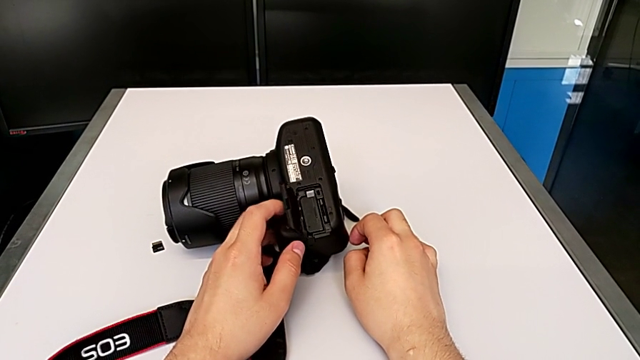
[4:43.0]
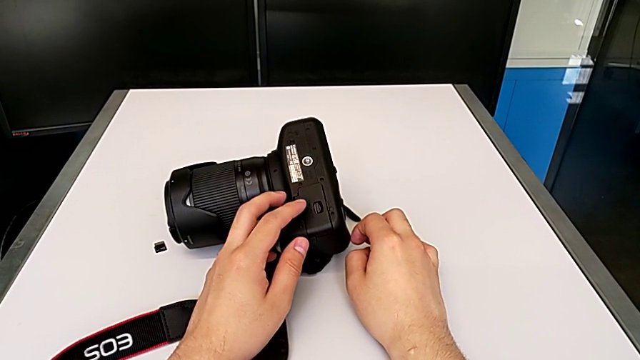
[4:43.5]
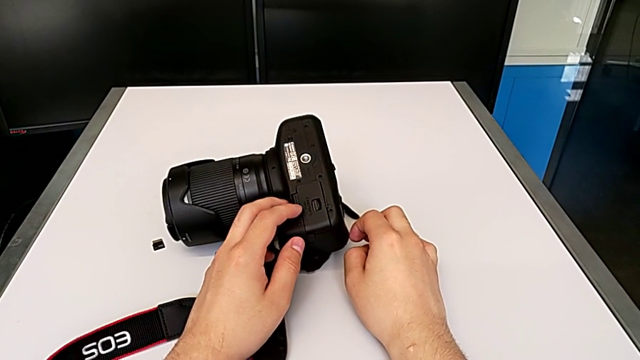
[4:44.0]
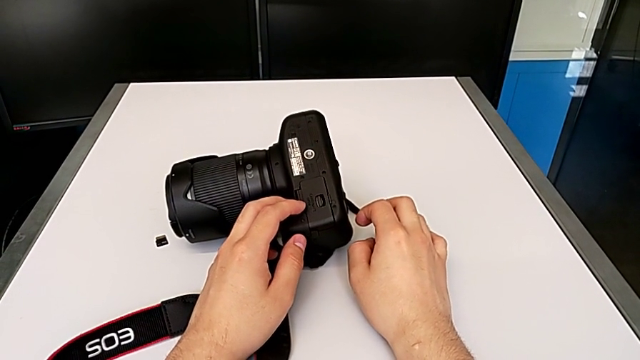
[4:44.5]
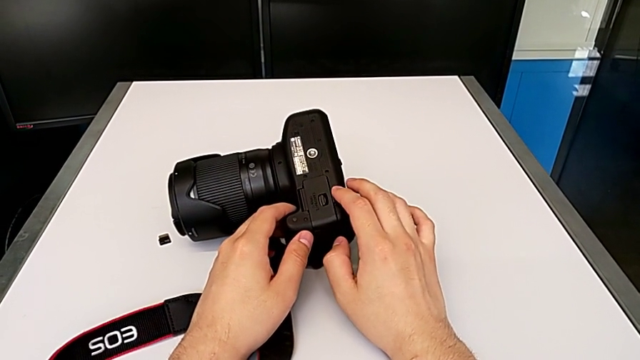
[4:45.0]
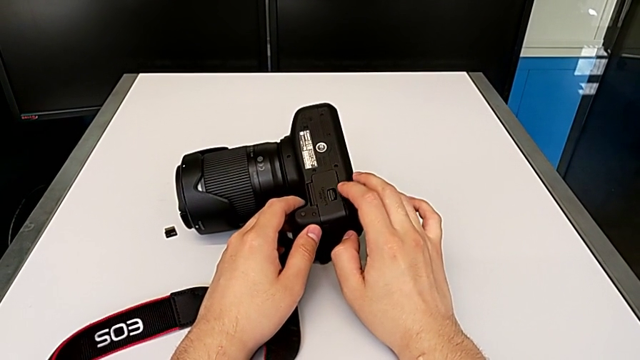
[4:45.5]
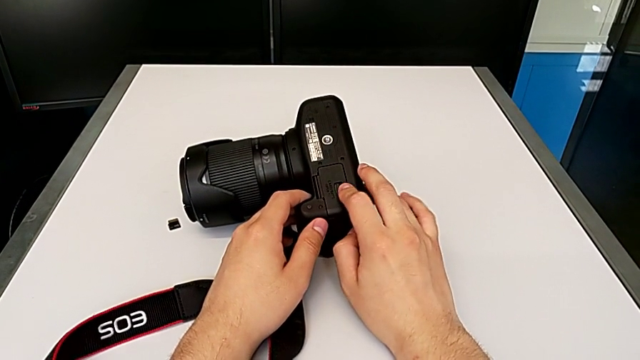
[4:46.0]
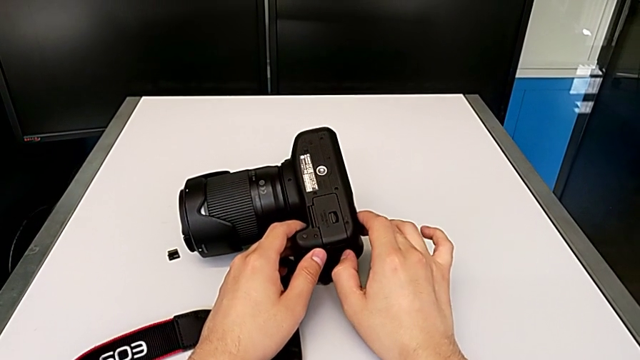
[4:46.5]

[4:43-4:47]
The camera wearer is exchanging the battery of their DSLR camera. They push the battery door.

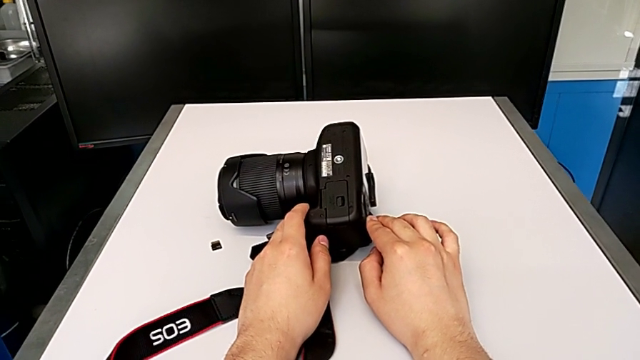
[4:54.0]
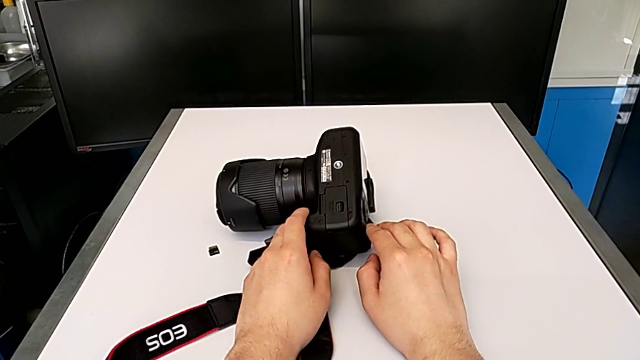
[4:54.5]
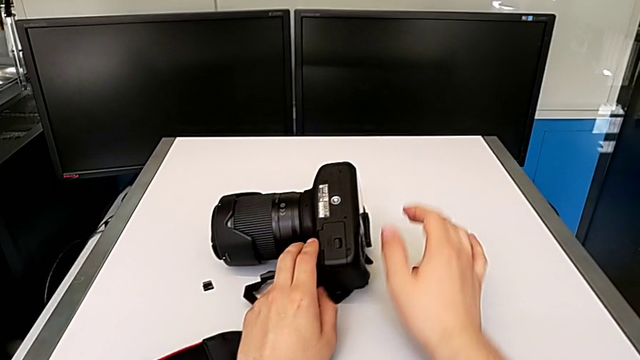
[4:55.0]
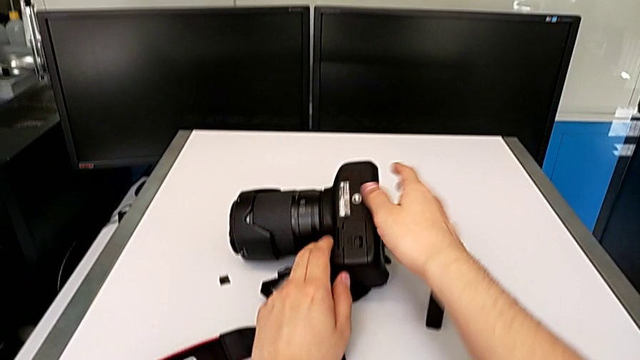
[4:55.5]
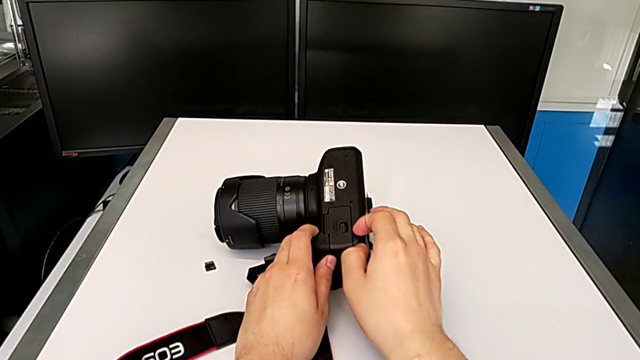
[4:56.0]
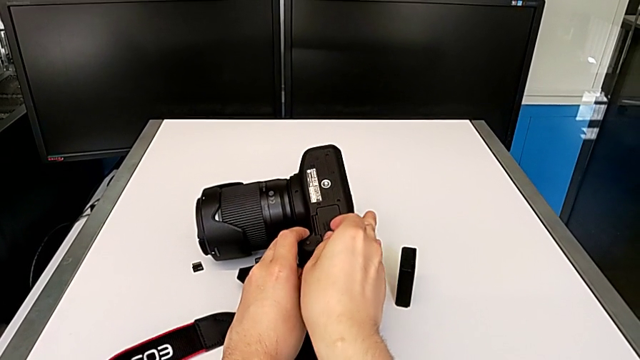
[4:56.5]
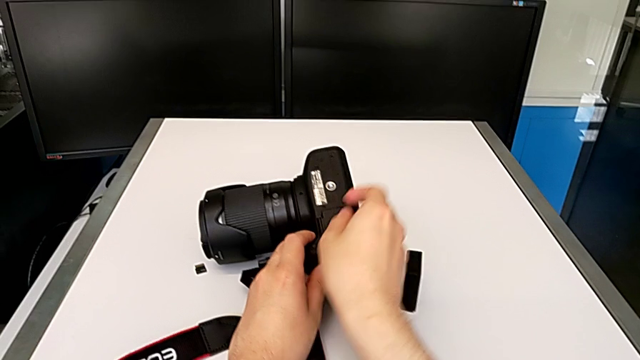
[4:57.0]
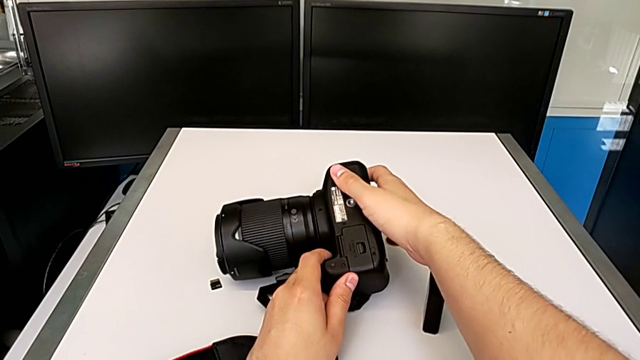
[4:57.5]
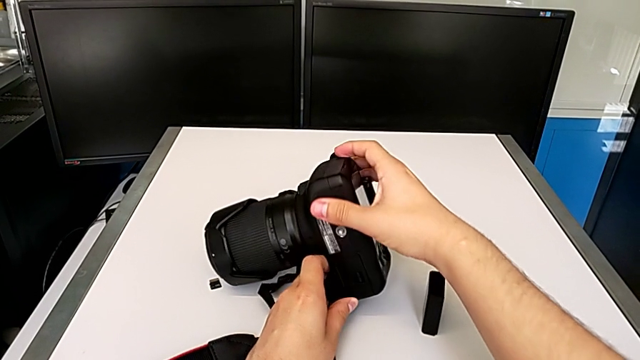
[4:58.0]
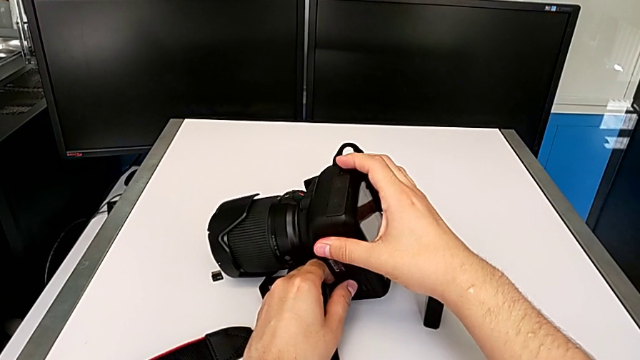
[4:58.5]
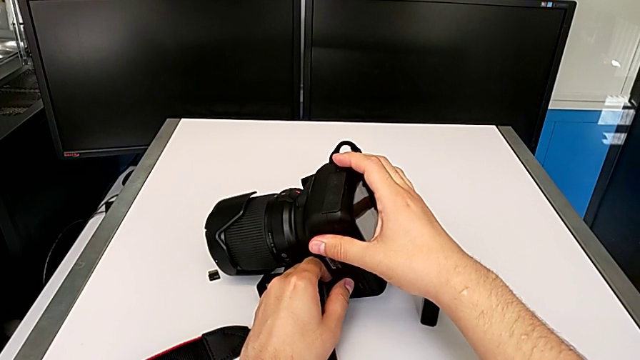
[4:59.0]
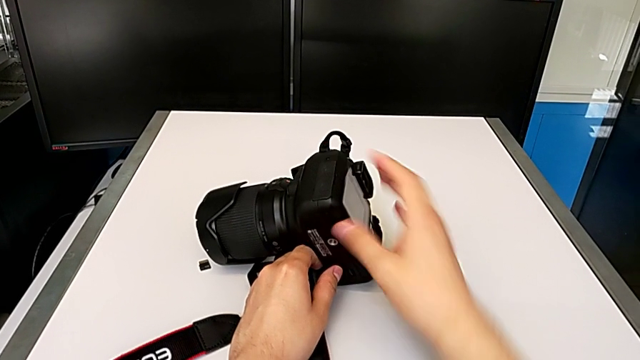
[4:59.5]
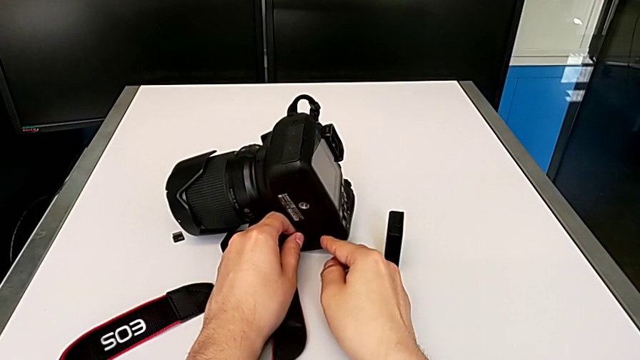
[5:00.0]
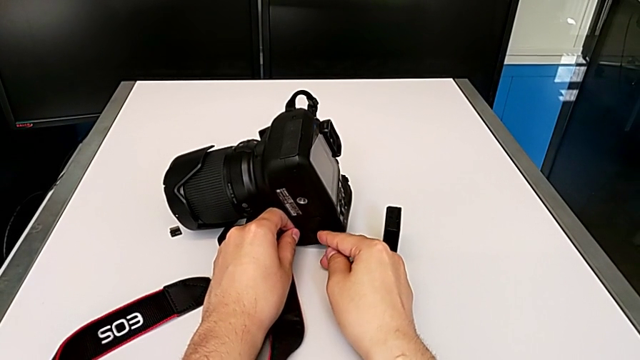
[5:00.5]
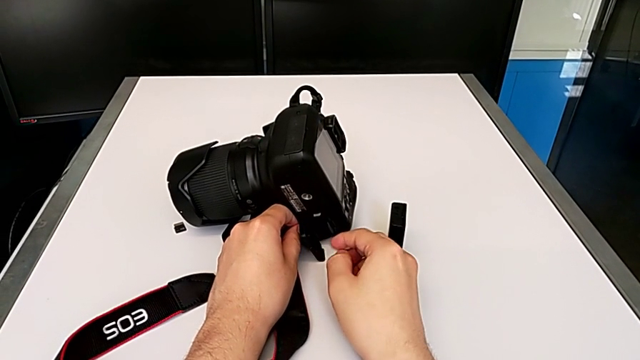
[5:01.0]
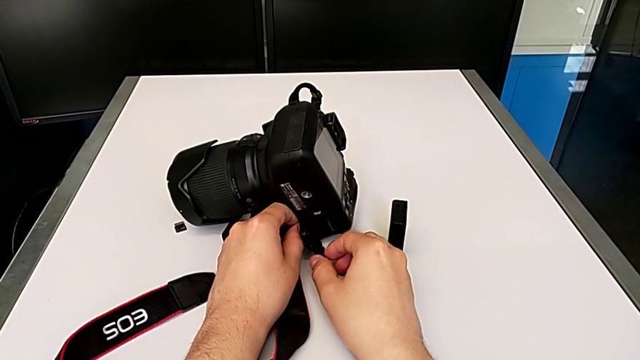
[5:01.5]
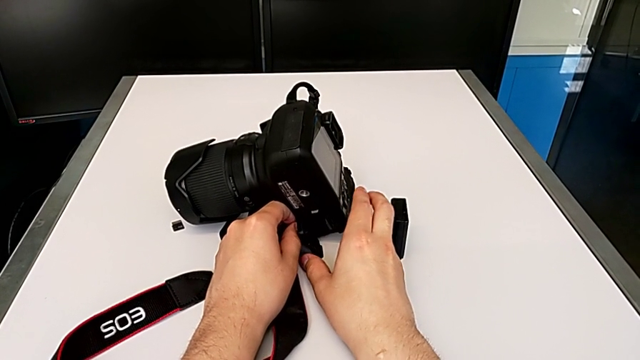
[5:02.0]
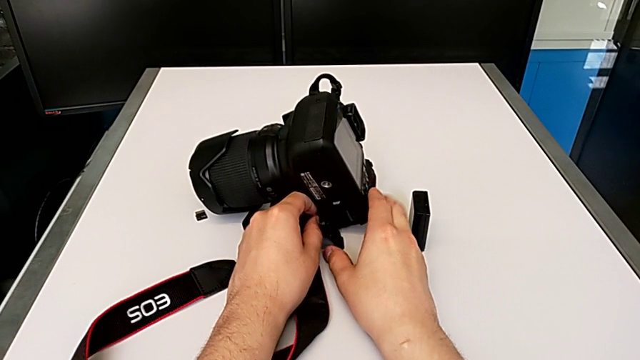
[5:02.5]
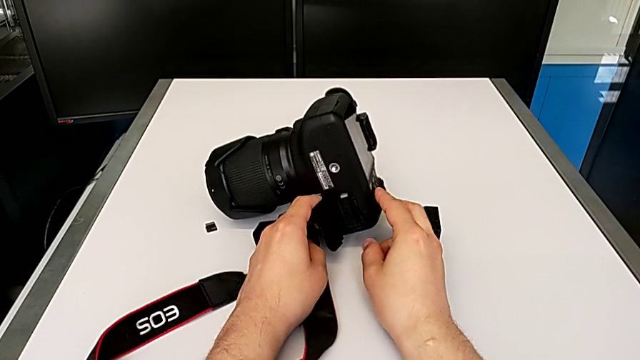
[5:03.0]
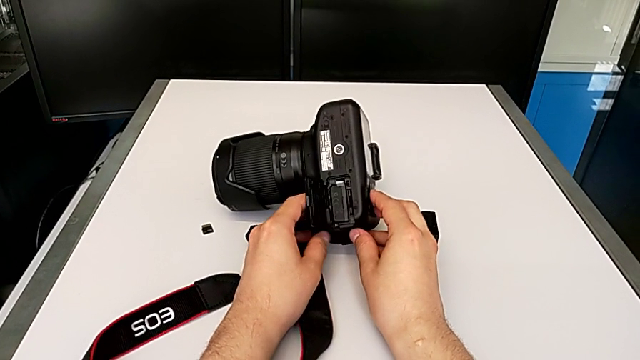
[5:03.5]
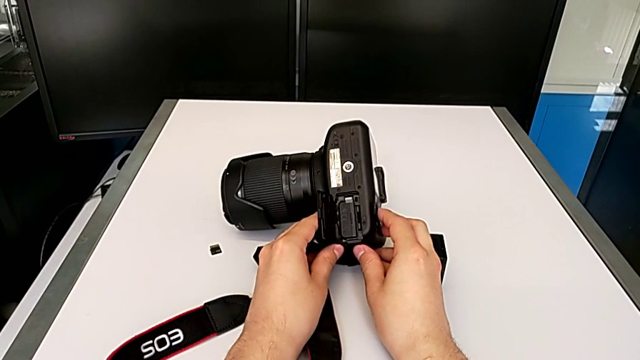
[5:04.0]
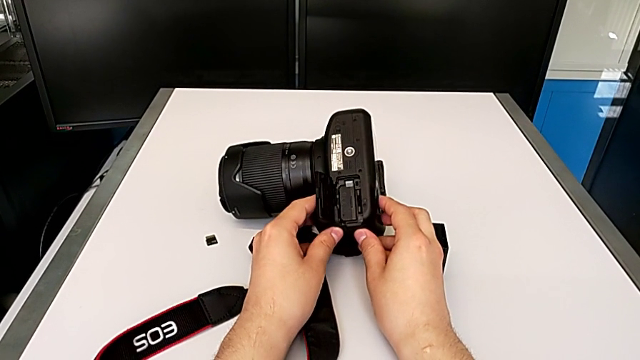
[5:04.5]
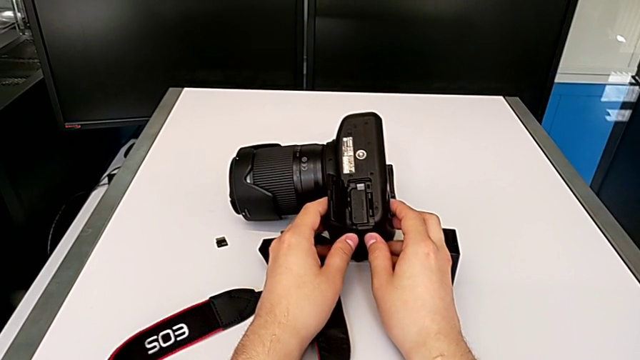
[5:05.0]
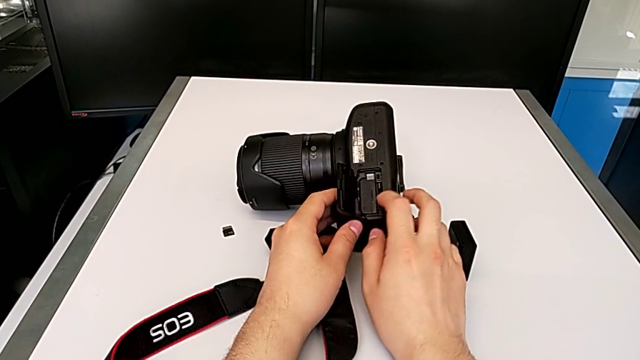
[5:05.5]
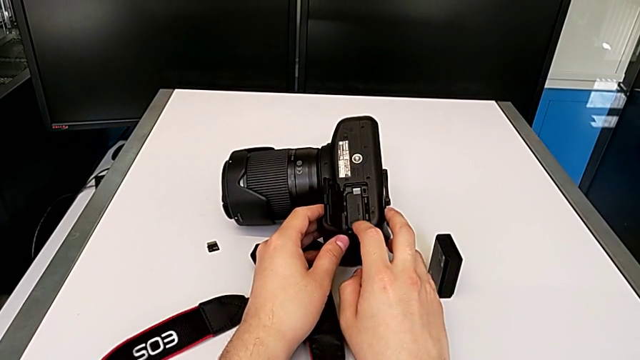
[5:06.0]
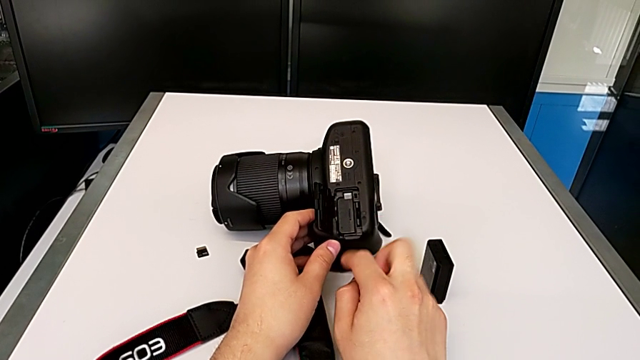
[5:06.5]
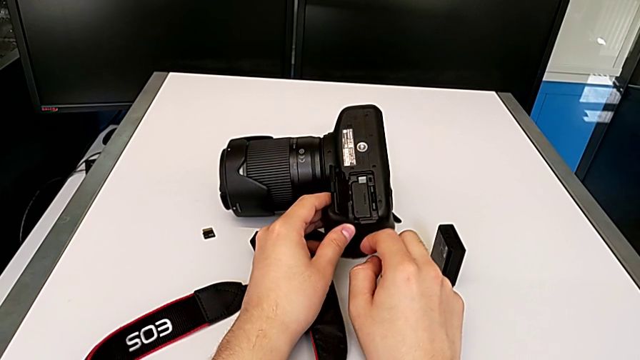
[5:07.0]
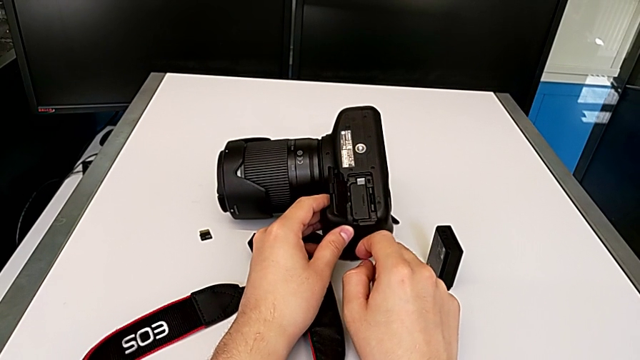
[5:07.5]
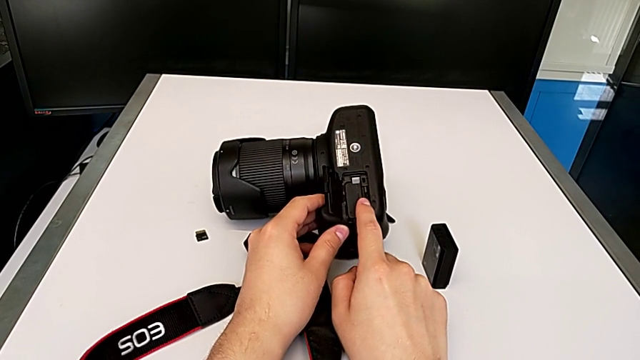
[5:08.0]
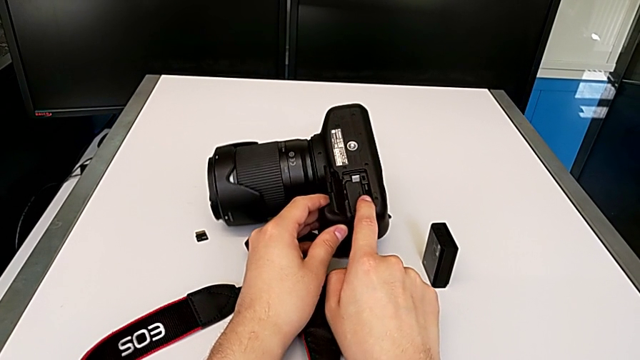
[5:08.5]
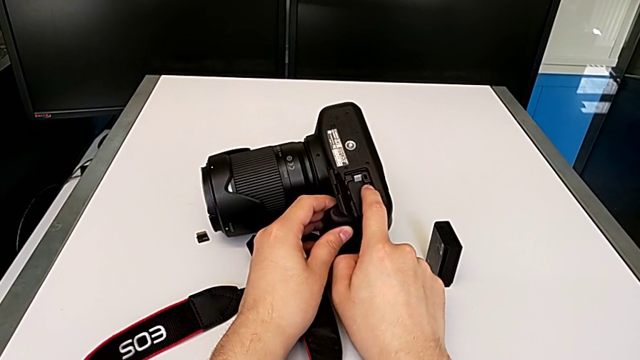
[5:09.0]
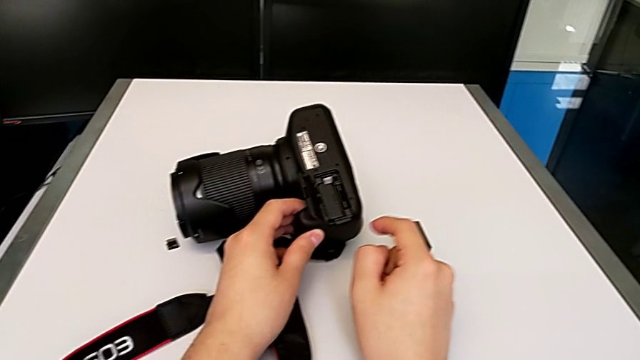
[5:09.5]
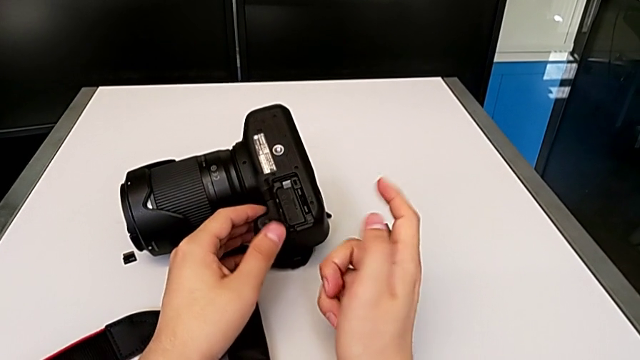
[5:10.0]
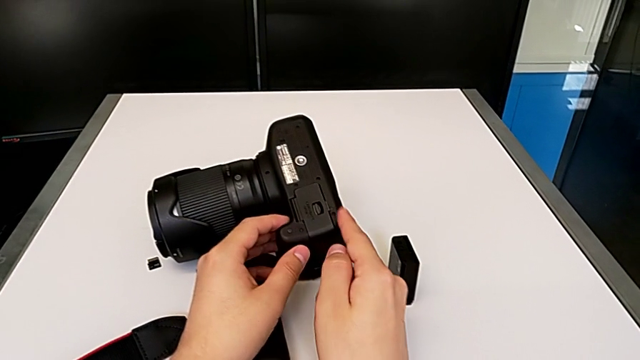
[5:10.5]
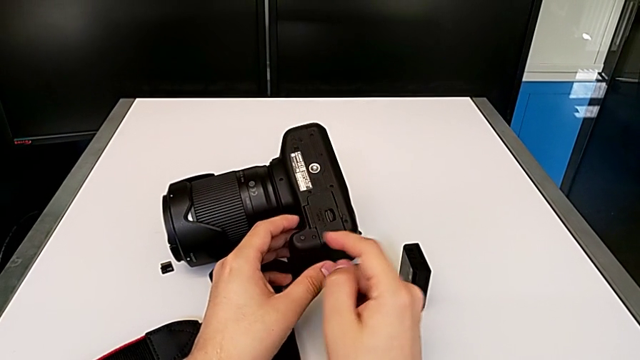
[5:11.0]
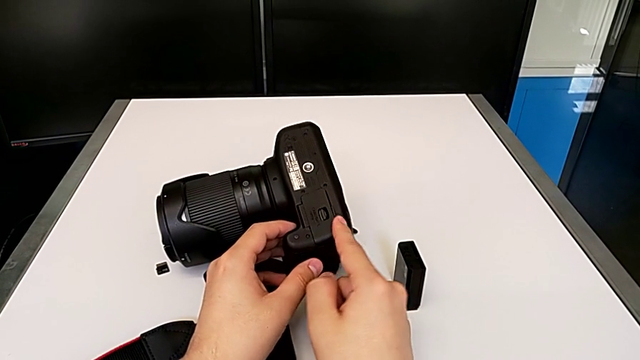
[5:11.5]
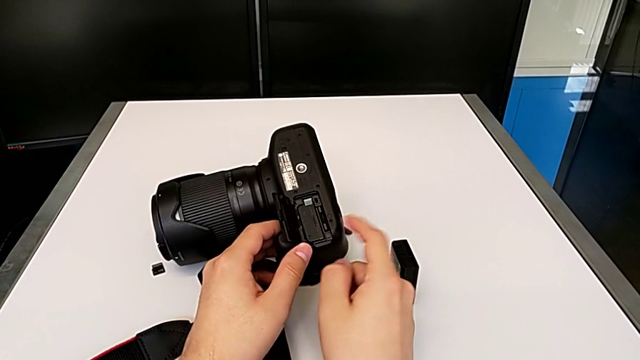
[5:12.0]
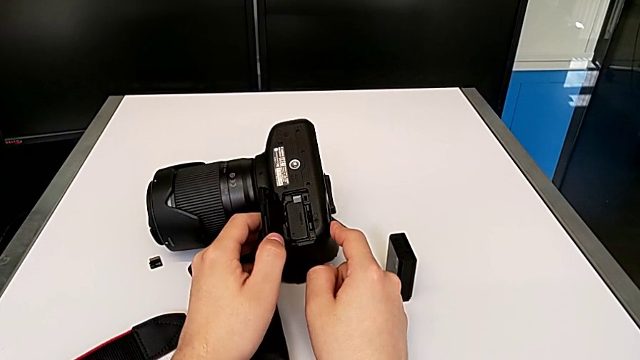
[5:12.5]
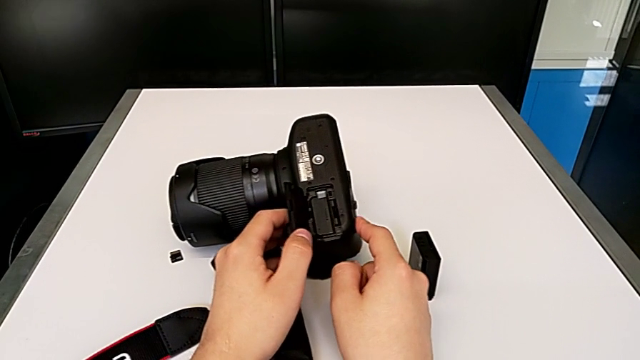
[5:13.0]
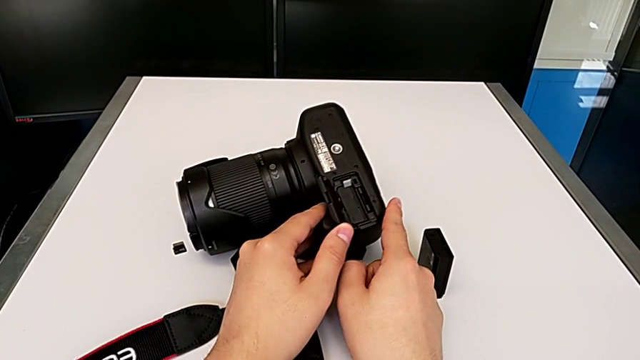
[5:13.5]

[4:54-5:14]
The camera wearer is exchanging their SD card for the DSLR camera's. They rotate the DSLR, open the battery door twice, touch the SD card, wrongly close the battery door and open it.
